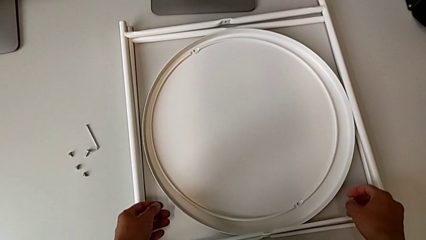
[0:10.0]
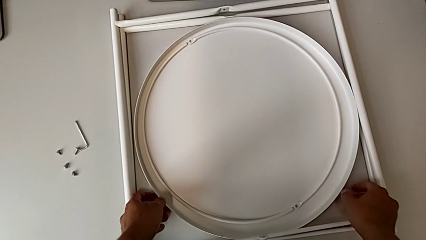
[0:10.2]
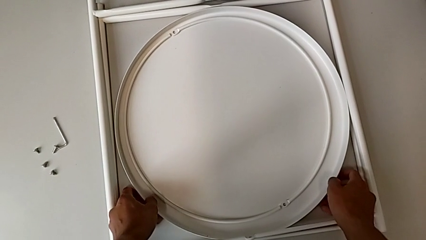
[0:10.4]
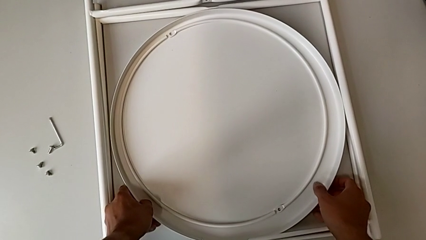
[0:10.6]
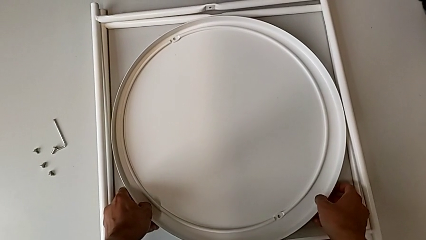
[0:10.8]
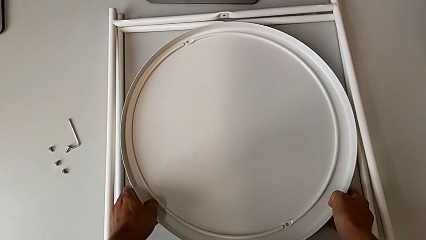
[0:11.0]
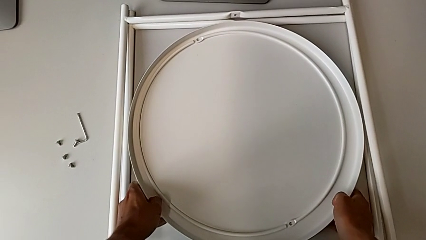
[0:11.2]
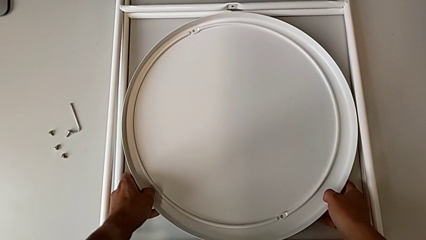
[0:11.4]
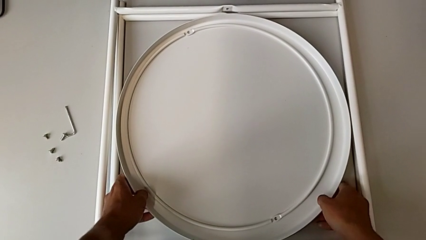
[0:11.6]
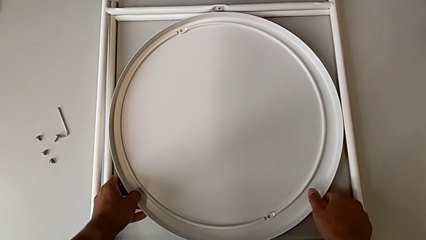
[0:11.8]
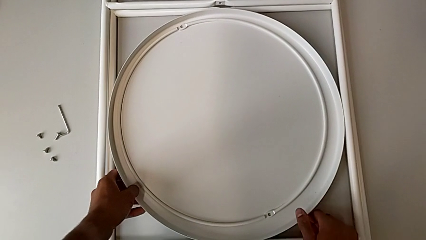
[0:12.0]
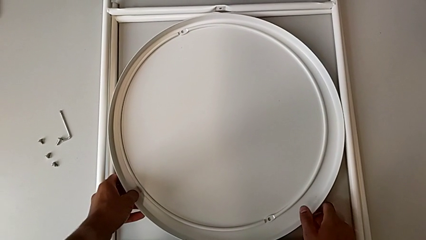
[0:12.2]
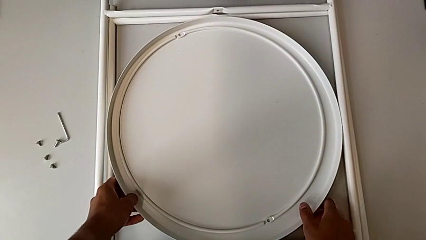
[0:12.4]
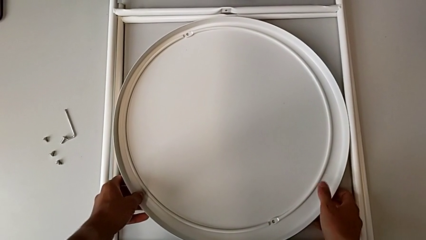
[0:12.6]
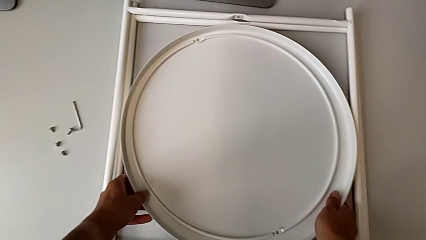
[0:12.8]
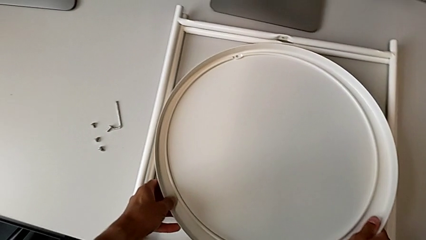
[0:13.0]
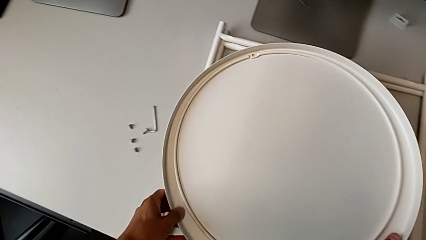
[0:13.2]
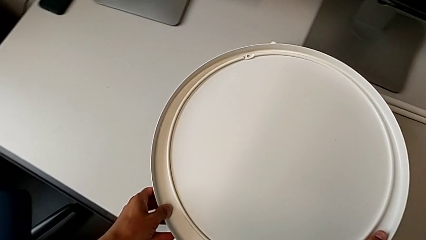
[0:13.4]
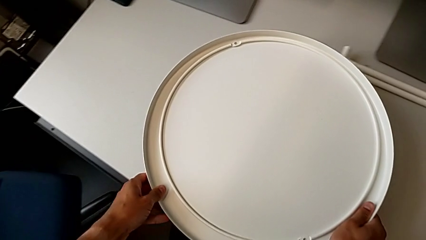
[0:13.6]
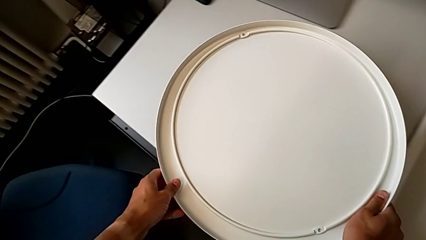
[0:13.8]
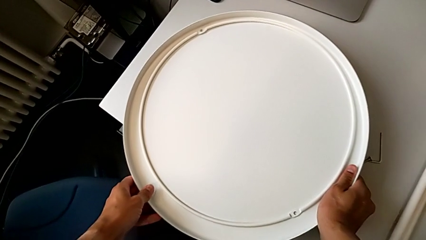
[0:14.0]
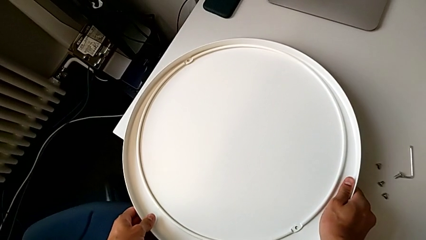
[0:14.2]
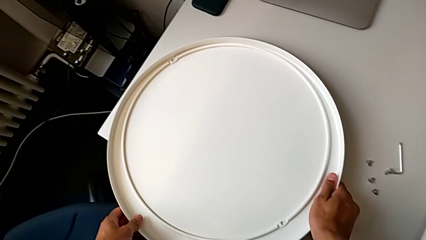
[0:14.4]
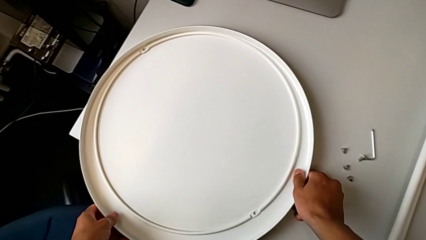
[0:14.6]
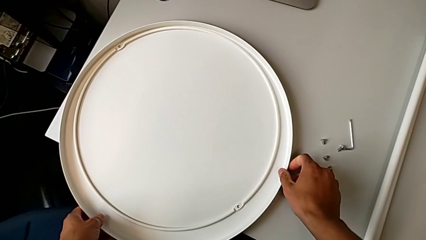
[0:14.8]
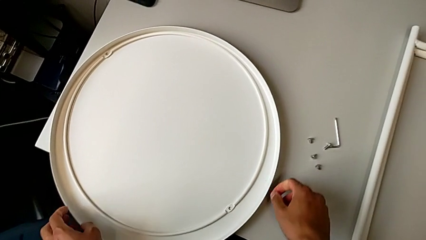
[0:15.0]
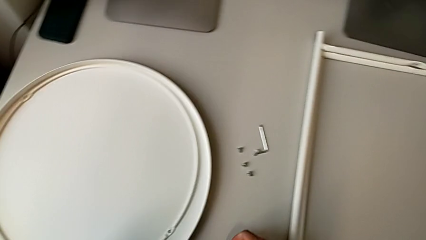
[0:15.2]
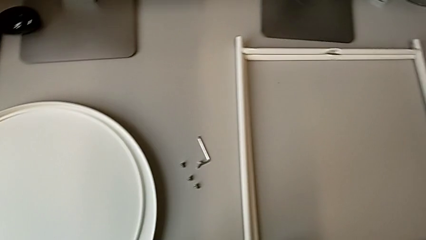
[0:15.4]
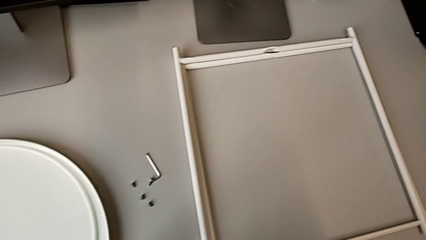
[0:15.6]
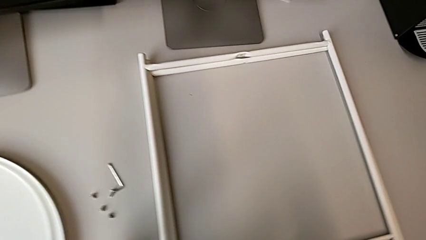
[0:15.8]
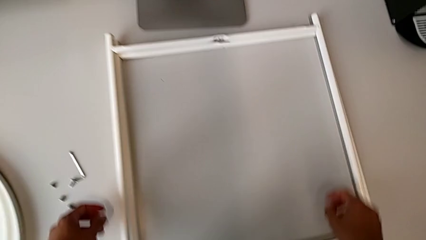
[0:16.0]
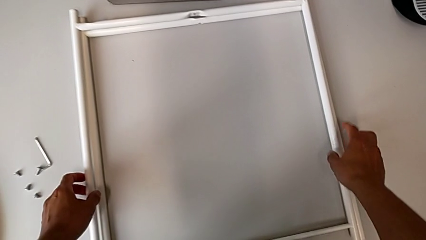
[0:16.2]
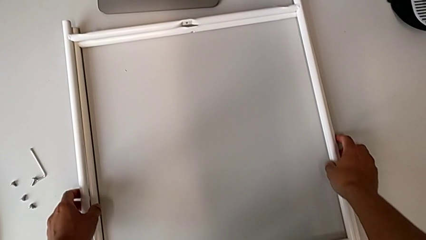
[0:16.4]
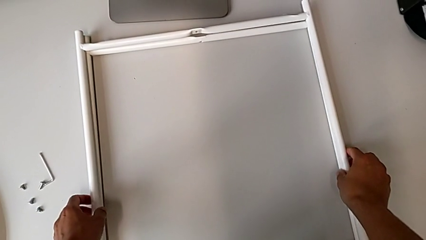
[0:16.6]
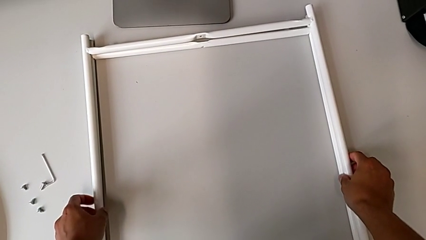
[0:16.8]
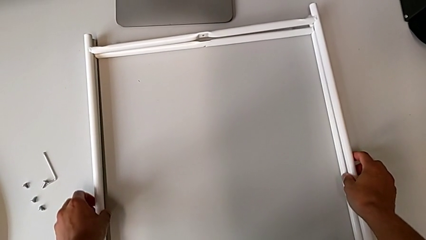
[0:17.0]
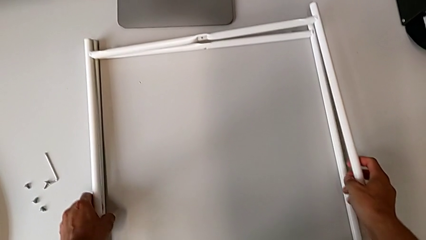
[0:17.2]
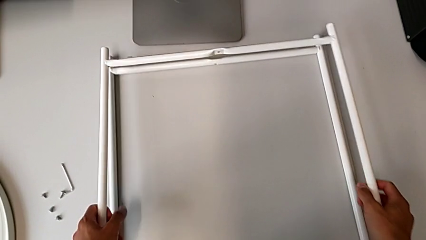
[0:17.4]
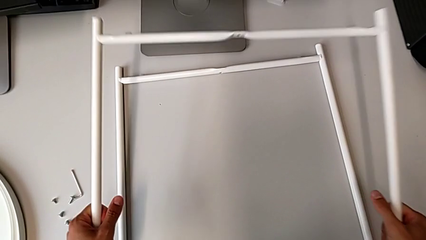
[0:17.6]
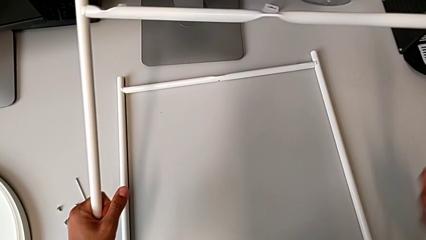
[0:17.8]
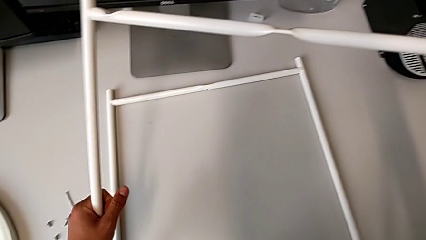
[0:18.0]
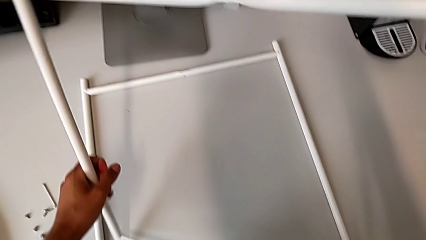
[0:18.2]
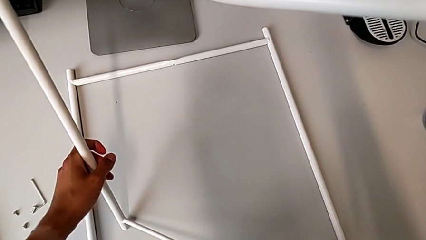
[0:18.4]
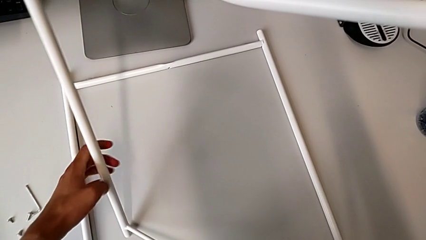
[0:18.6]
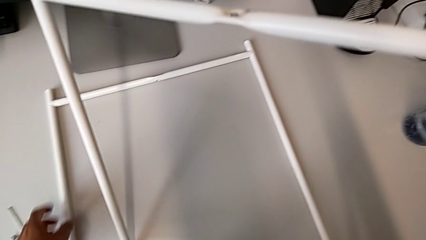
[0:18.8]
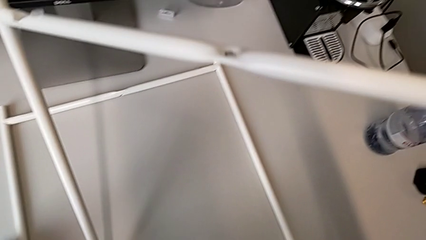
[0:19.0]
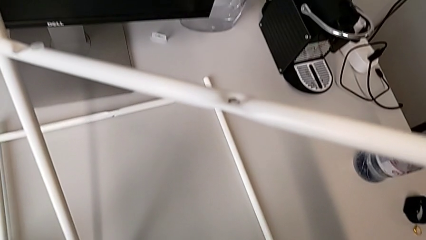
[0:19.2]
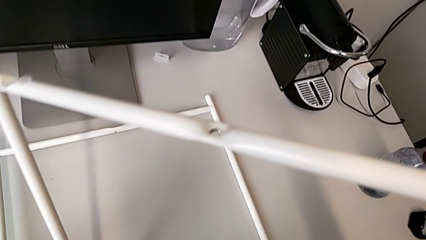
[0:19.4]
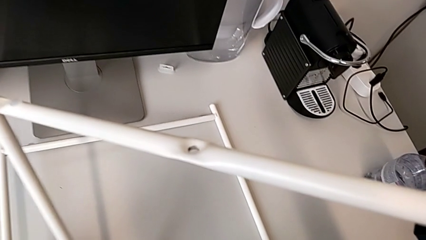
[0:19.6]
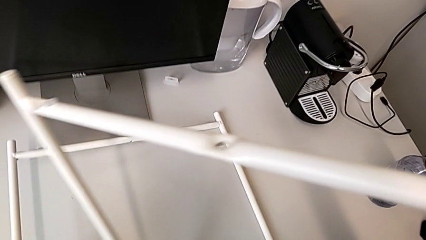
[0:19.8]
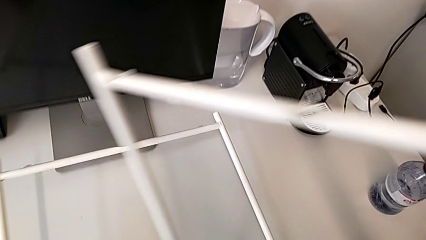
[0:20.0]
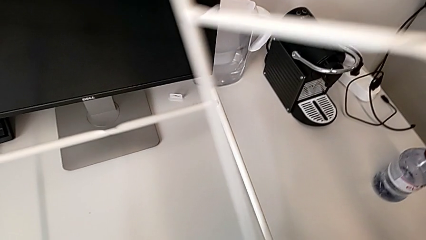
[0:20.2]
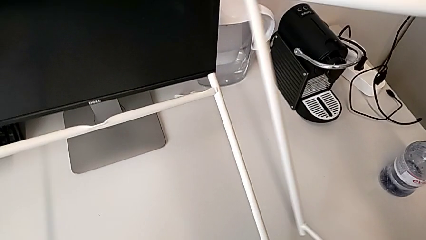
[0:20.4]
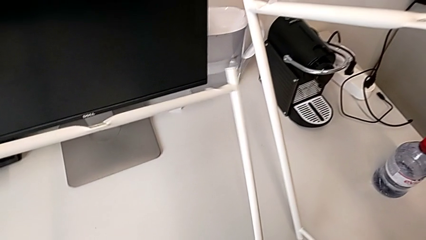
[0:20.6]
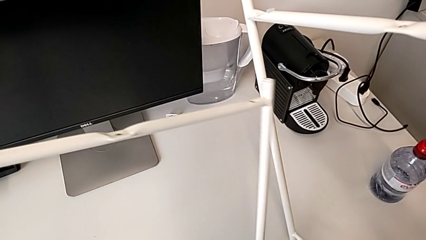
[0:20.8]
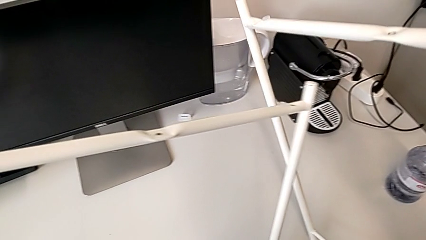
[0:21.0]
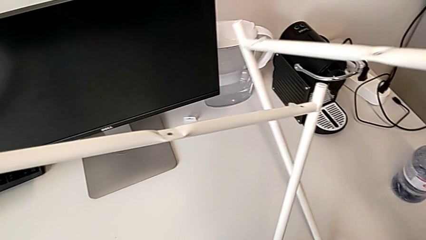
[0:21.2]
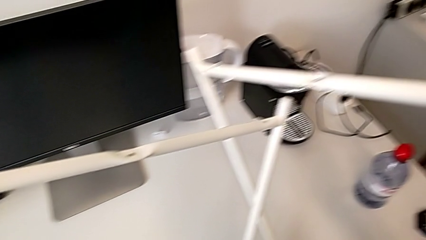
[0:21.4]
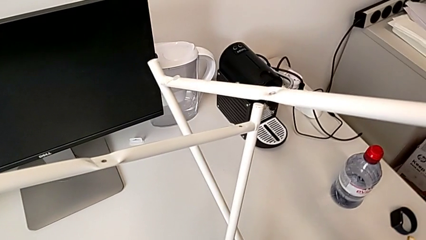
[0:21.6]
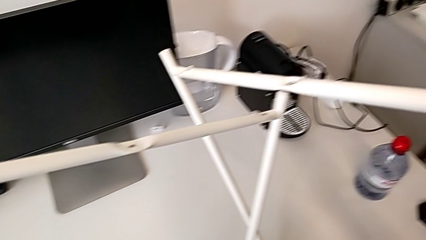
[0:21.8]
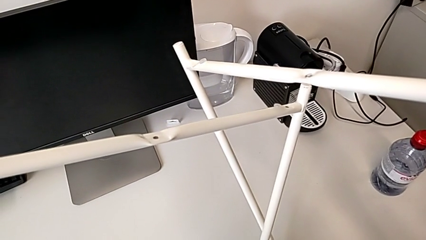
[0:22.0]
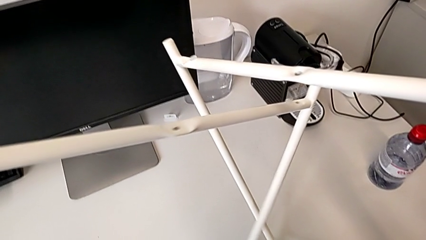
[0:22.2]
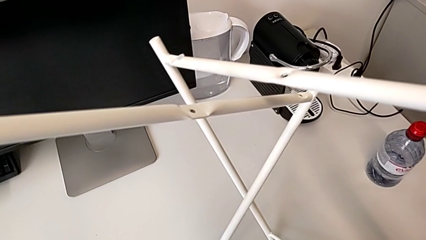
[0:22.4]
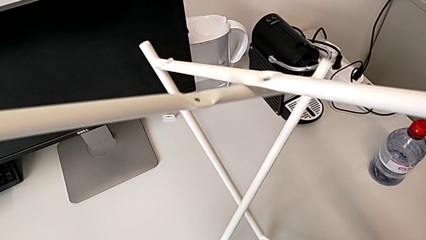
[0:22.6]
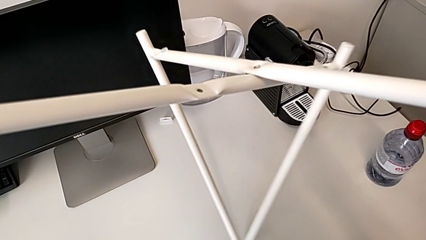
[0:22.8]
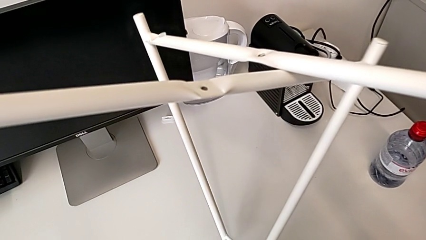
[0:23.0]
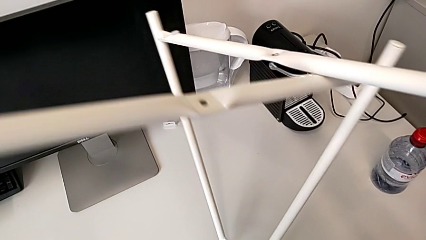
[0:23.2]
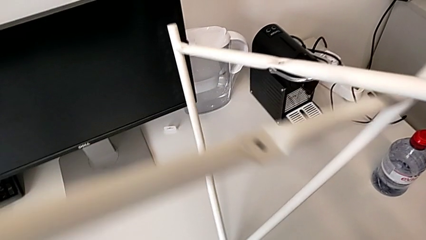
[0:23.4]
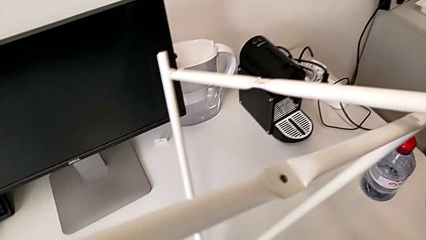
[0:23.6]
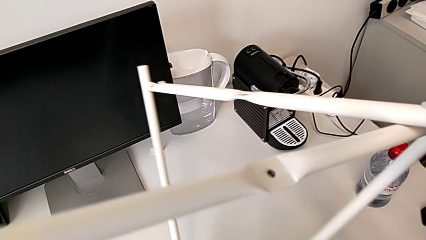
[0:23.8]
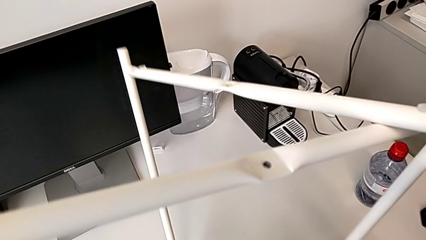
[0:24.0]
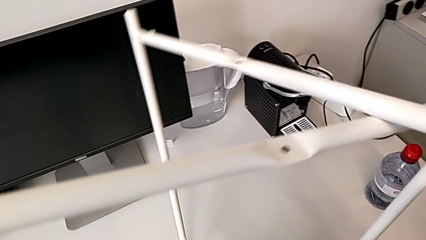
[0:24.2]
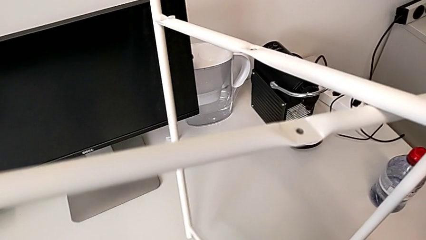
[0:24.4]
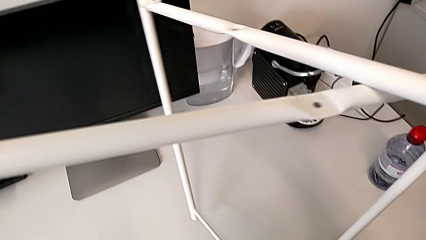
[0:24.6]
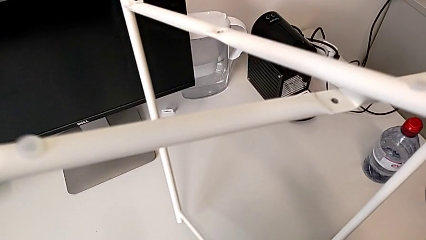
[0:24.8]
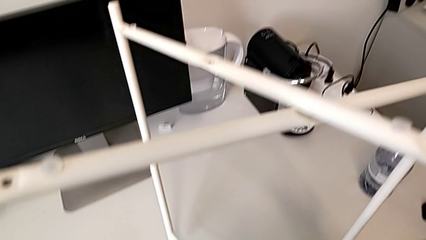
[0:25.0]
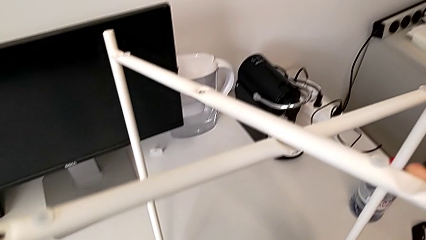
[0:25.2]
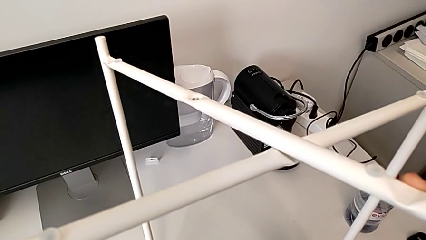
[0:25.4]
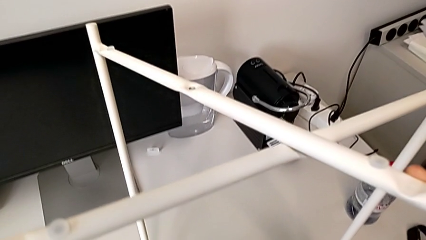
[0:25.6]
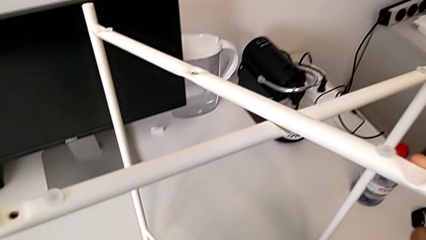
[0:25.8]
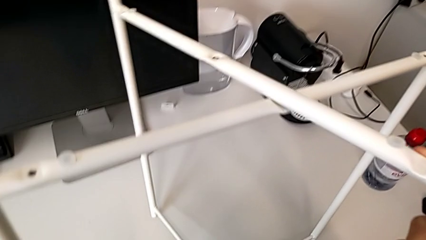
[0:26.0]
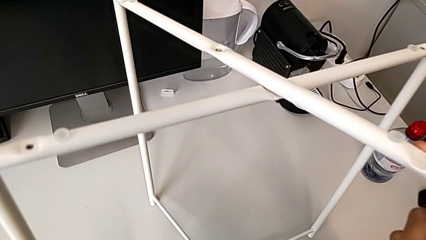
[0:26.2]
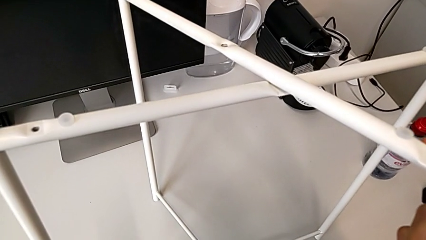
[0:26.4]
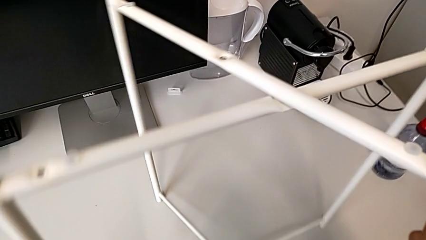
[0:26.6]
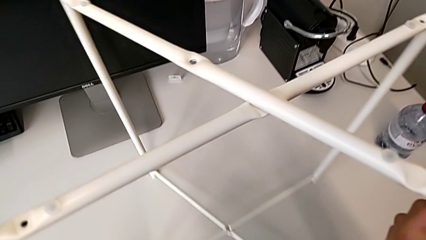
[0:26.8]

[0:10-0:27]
The camera wearer is assembling the legs together. They grab the tray, lift it, place it, approach the leg, grab it, place it, grab it and align it.
